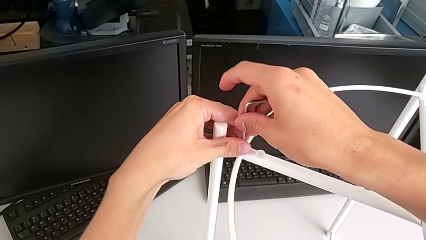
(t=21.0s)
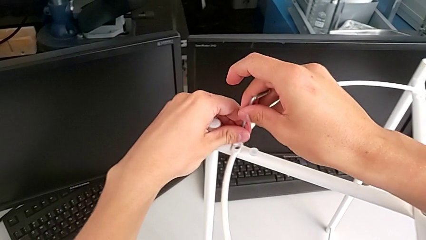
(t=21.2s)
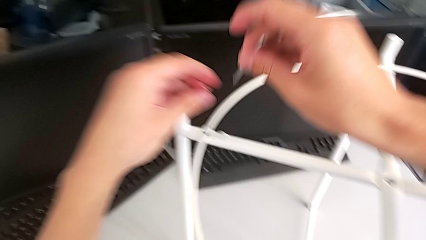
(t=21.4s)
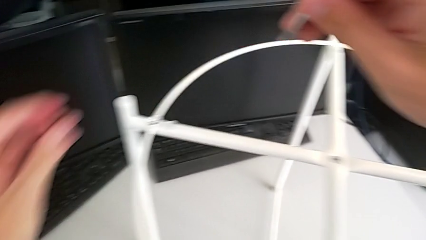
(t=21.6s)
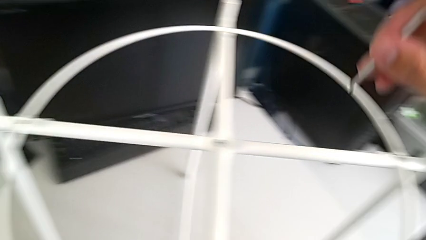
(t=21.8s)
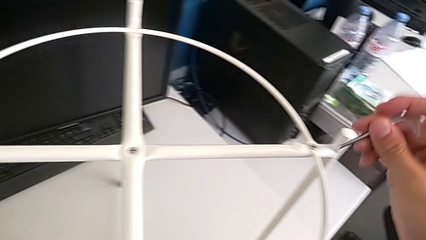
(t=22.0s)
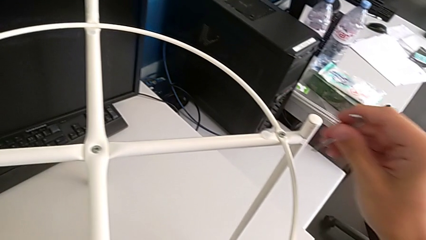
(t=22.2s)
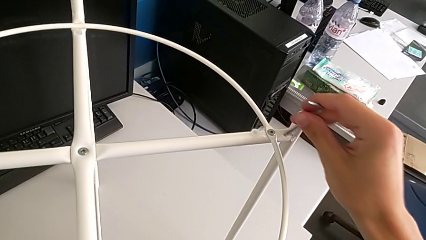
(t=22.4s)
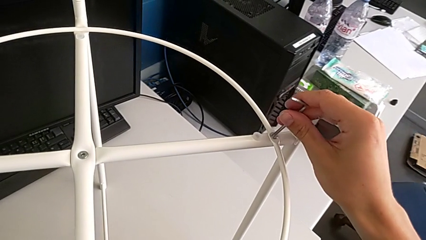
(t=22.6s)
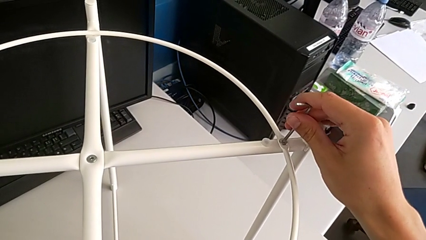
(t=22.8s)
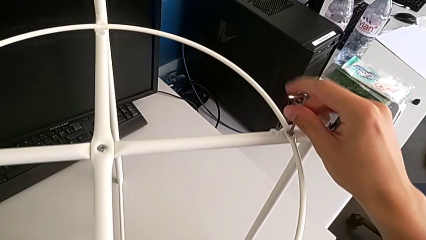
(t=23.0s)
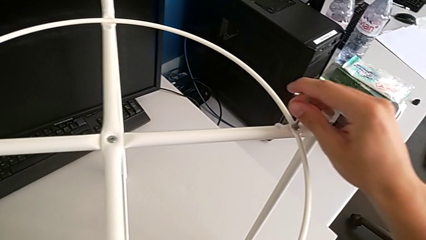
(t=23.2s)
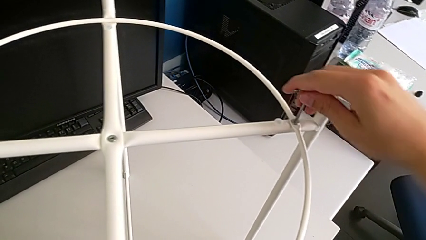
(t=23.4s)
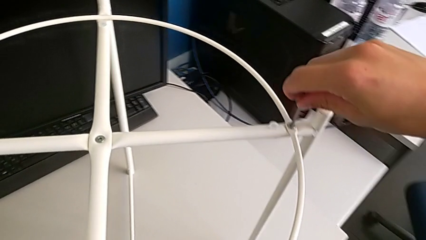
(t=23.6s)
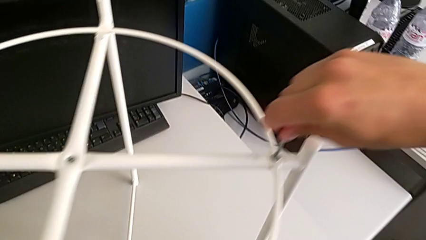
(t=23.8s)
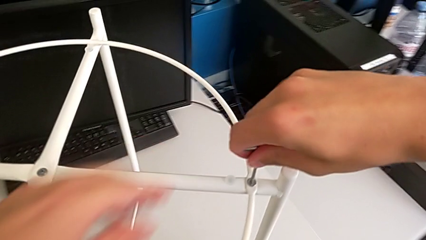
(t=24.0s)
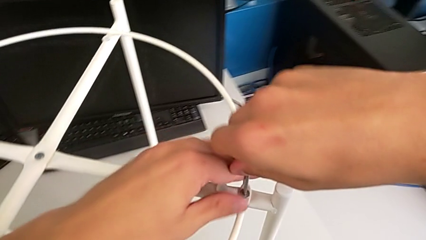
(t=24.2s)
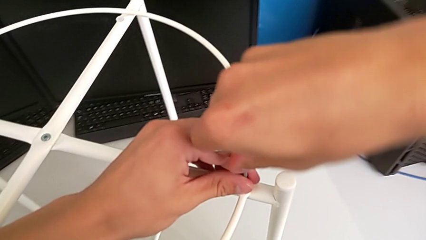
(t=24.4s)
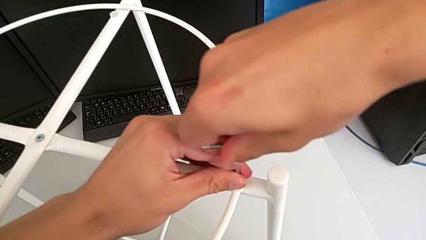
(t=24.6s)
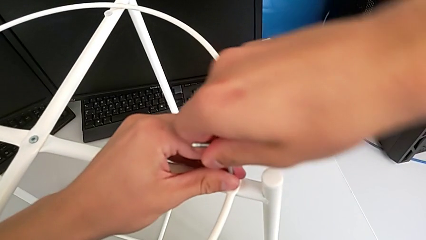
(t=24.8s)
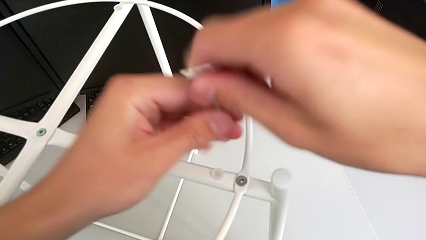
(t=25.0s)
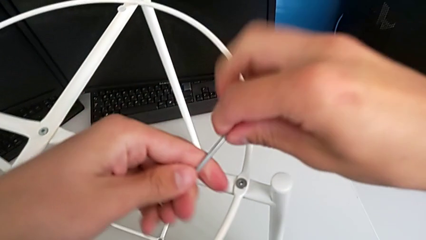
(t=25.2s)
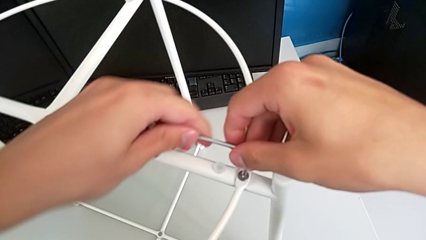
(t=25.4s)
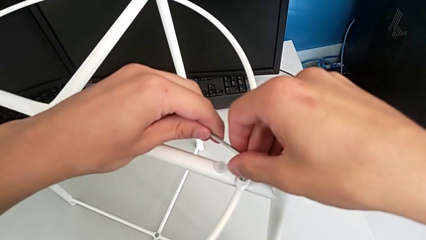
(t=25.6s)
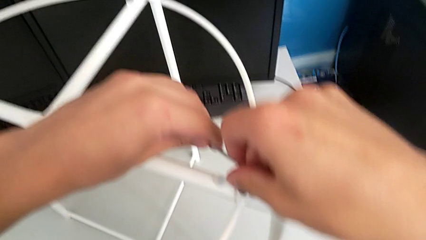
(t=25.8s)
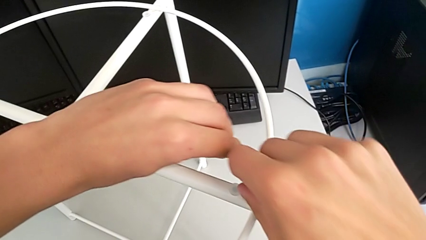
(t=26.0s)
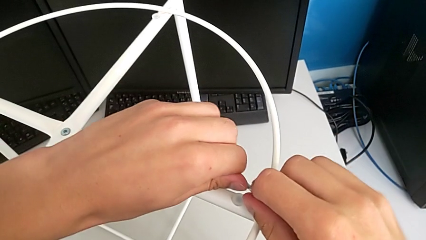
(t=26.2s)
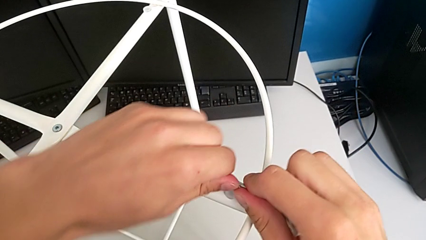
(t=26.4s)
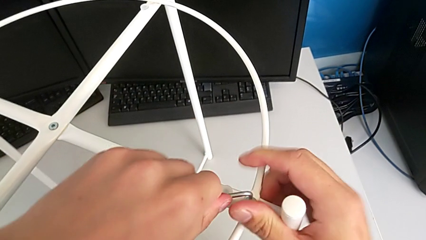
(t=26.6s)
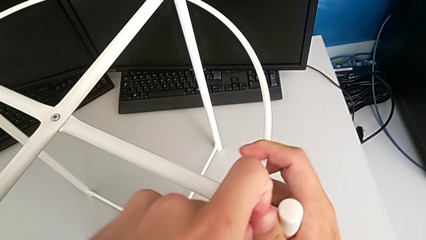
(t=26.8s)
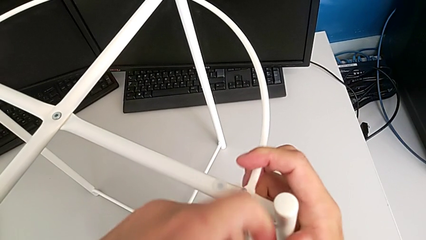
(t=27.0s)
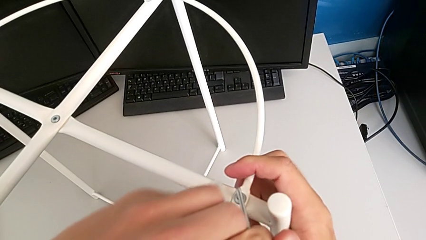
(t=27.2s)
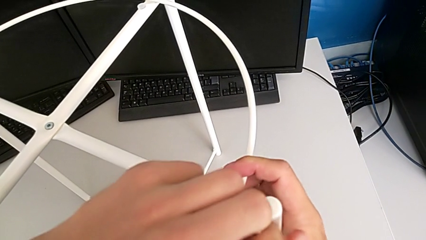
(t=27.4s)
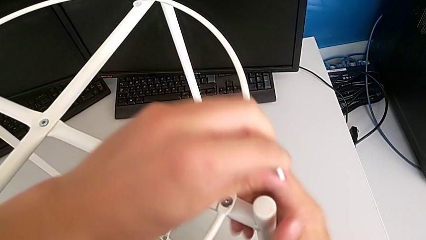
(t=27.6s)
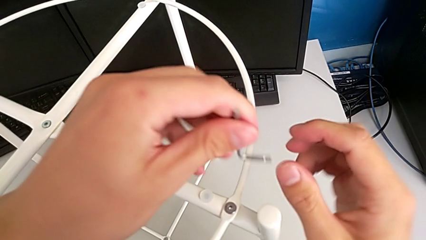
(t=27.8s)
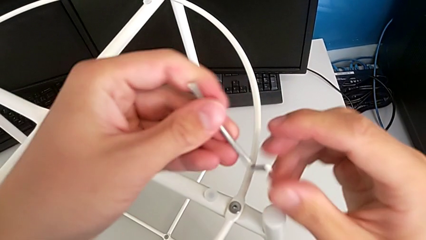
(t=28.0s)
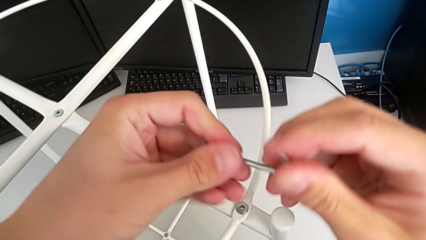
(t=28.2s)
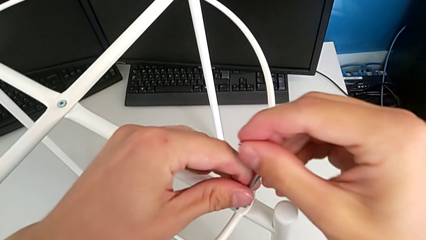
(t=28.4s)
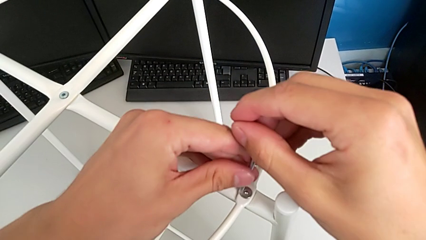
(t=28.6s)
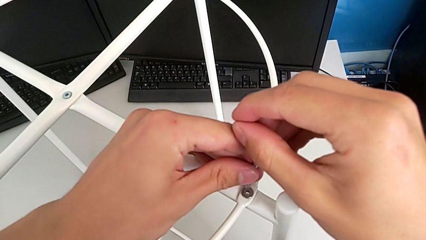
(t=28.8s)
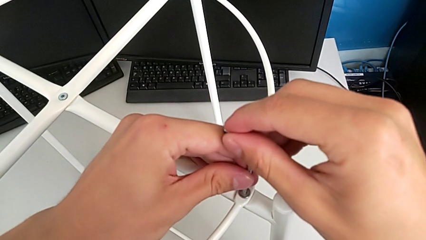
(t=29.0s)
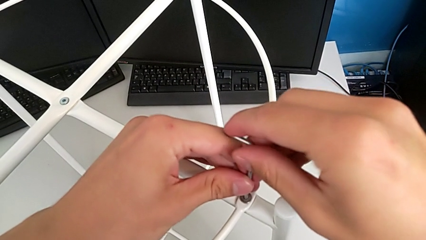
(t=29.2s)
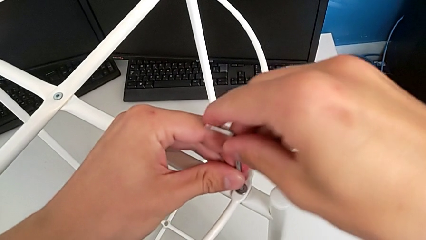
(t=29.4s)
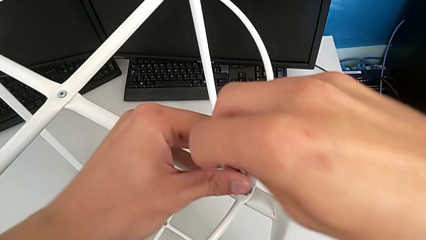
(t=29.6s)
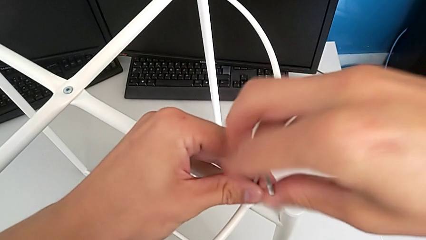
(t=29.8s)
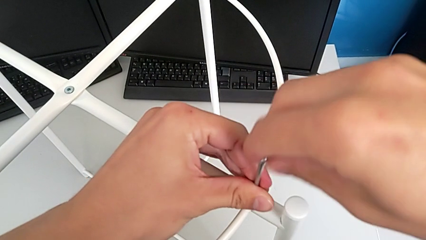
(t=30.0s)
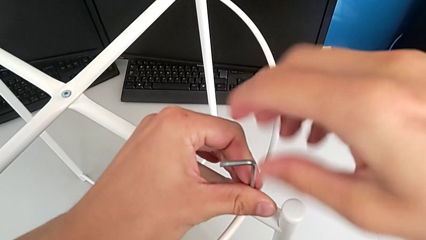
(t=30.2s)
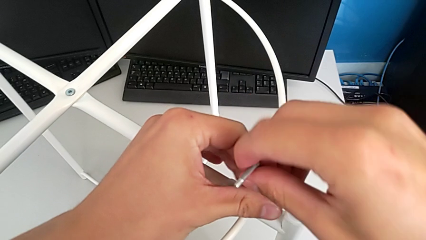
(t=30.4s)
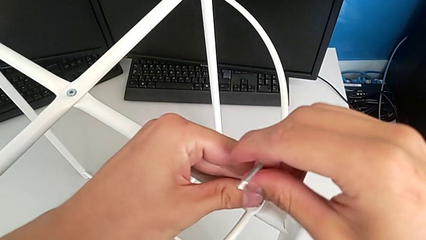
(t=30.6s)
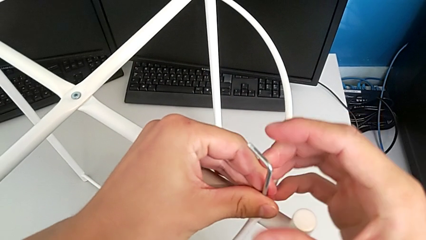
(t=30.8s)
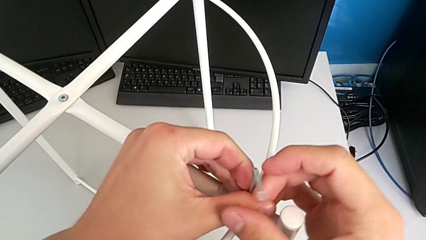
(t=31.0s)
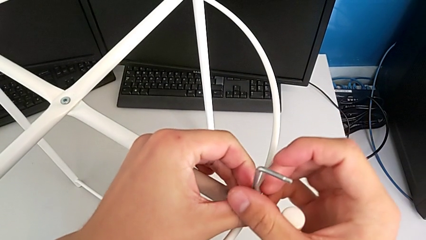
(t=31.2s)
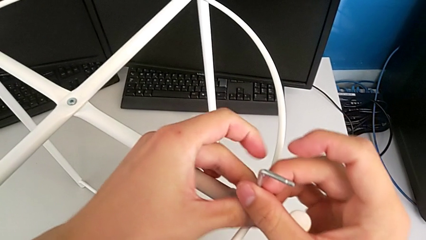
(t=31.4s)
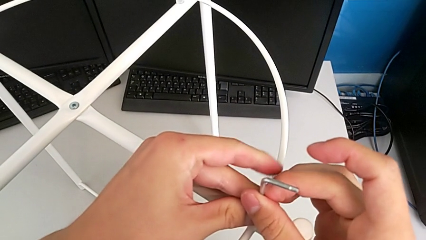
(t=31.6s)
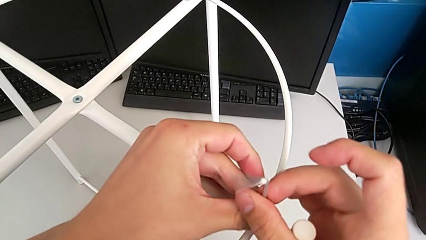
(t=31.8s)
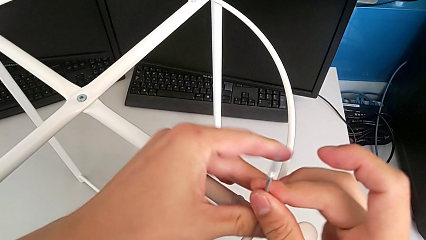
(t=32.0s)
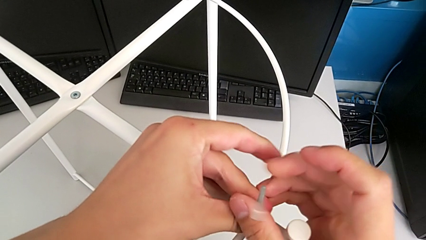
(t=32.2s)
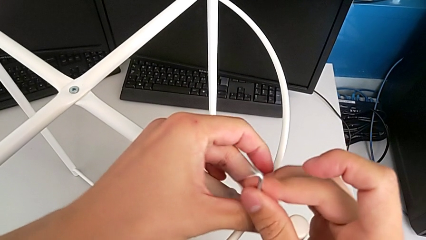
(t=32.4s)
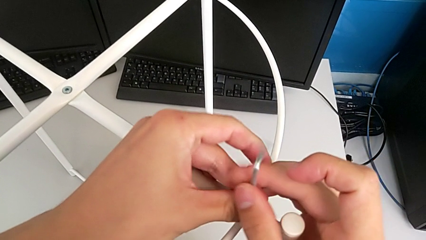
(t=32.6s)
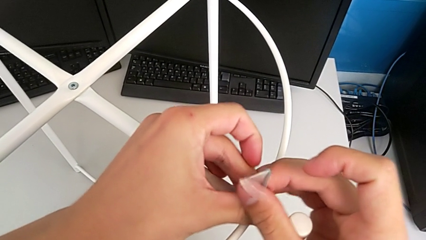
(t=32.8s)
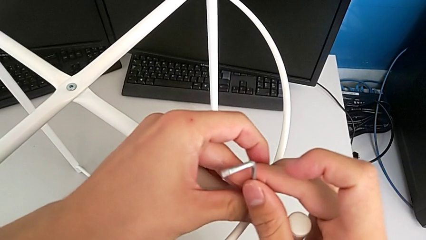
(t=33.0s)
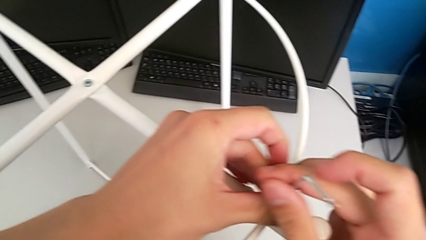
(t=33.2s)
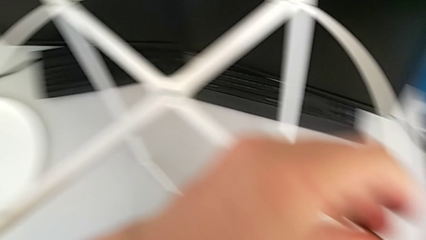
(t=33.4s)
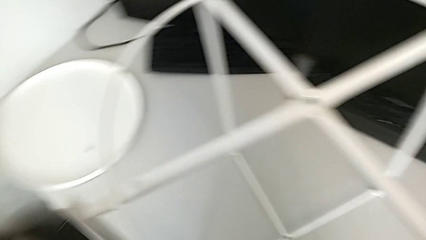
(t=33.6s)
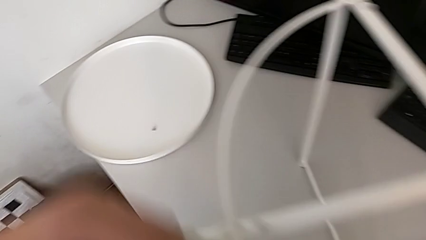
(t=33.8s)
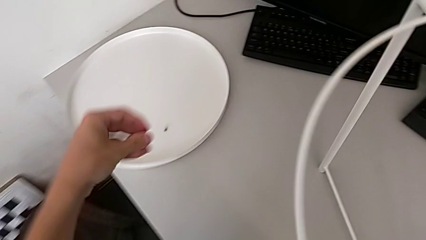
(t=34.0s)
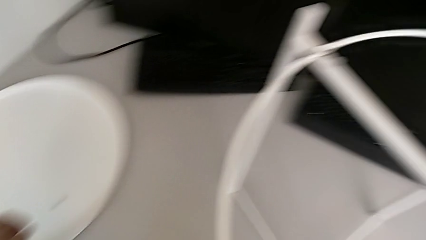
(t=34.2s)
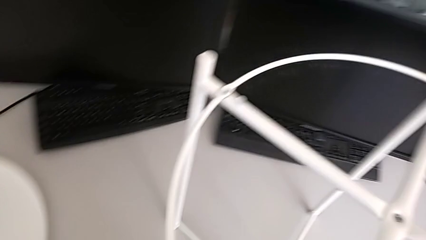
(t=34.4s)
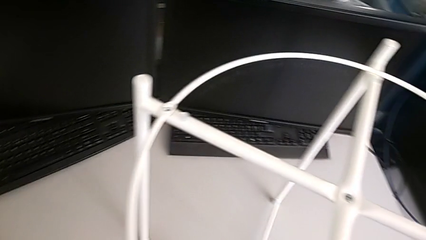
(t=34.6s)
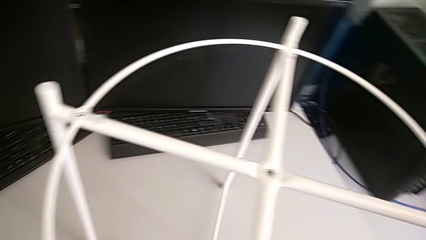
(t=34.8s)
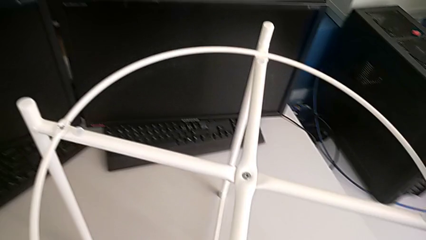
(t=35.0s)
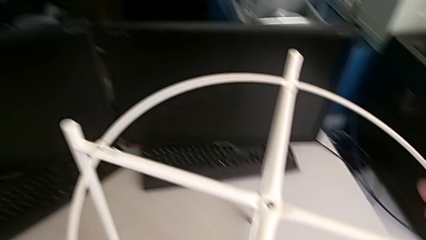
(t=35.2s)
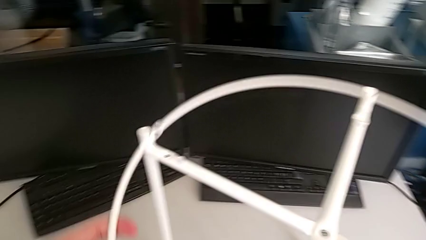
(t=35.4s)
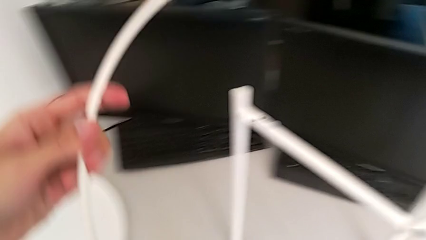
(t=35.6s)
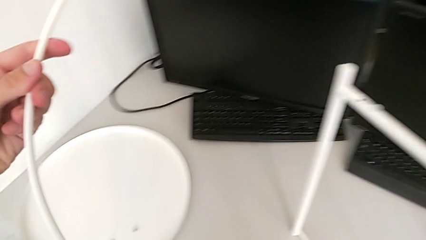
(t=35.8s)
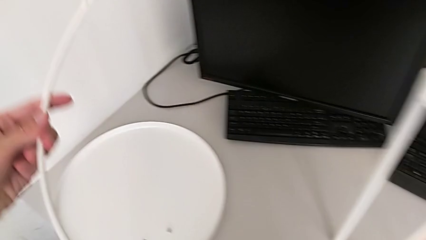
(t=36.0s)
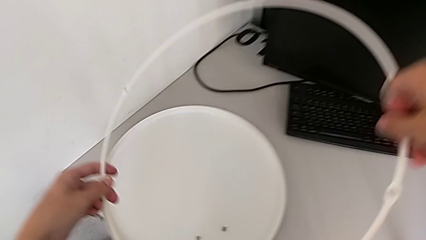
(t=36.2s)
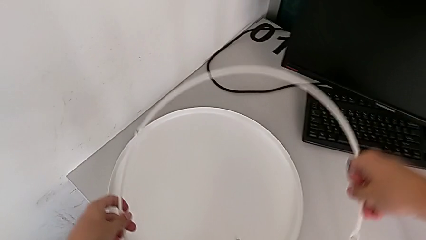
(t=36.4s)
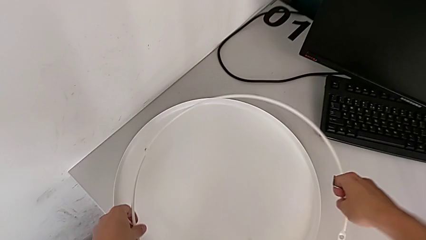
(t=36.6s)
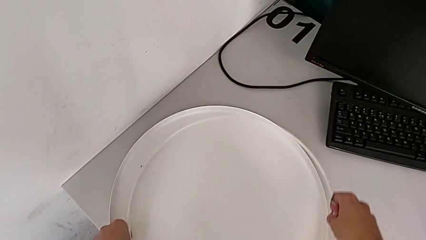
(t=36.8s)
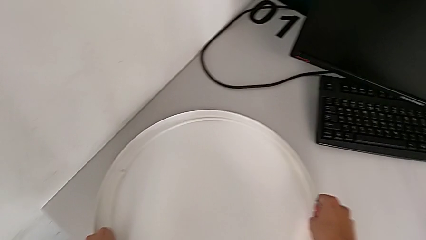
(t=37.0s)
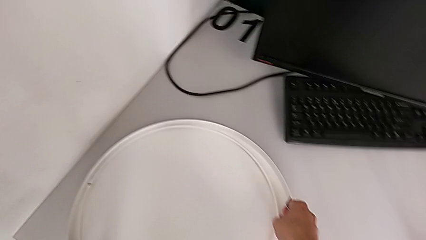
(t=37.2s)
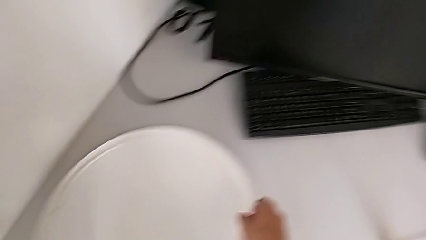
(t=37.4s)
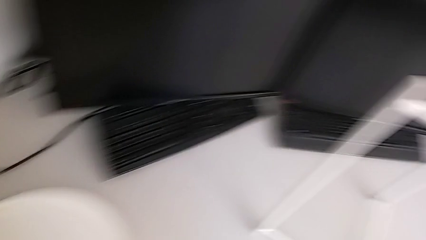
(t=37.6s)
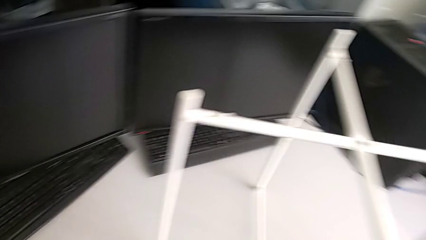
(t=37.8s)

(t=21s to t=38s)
The camera wearer is disassembling the circle from the table. They disassemble the hex socket head with the left hand, withdraw the Allen wrench with the right hand, place the hex socket head, insert the Allen wrench, unscrew the hex socket head, withdraw the Allen wrench, rotate it, insert it and unscrew the hex socket head. They withdraw the Allen wrench, rotate it, insert it and unscrew the hex socket head. They withdraw the Allen wrench with the right hand, disassemble the hex socket head with the left hand, place it, disassemble the circle and place it.
